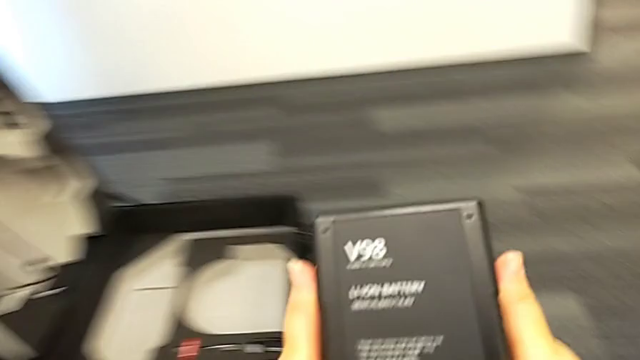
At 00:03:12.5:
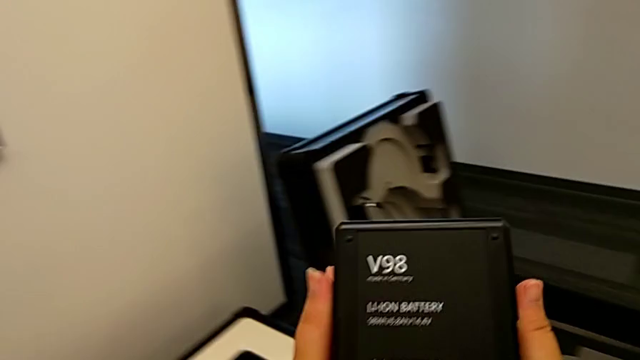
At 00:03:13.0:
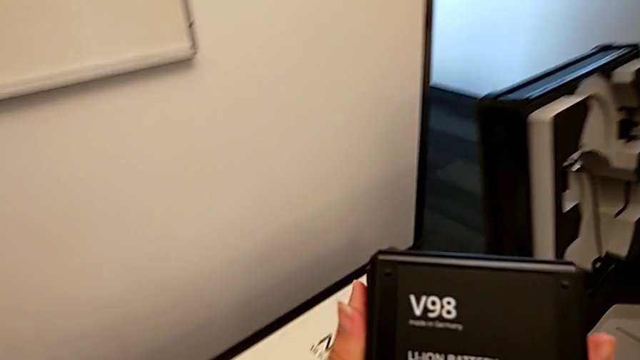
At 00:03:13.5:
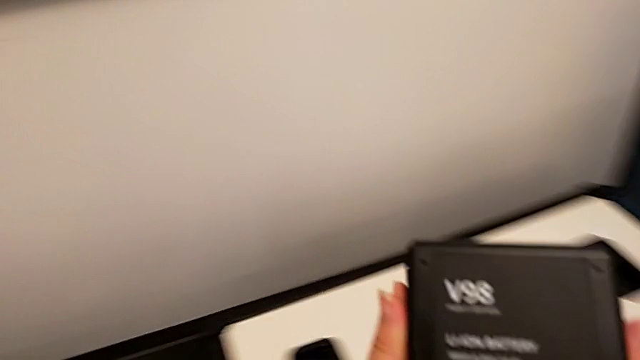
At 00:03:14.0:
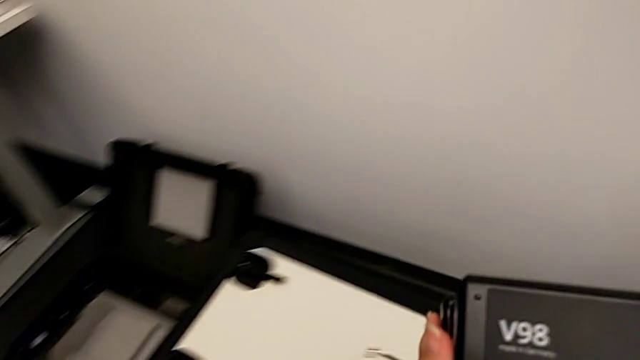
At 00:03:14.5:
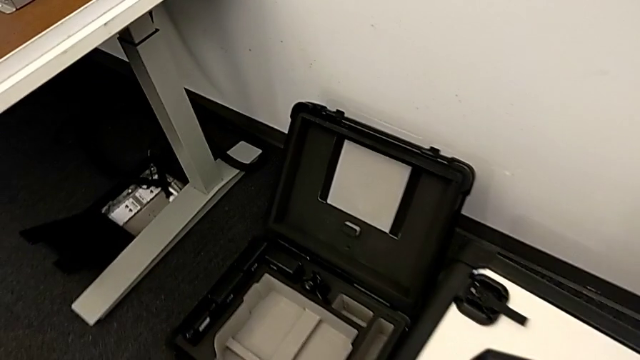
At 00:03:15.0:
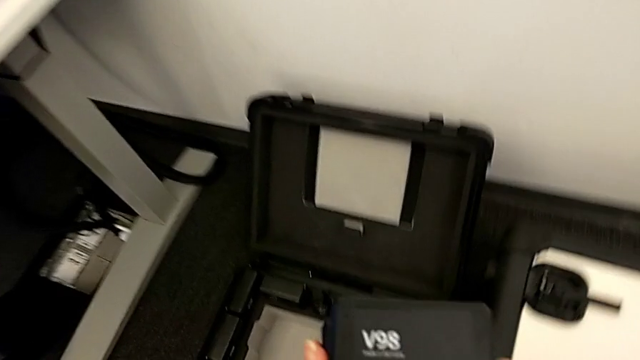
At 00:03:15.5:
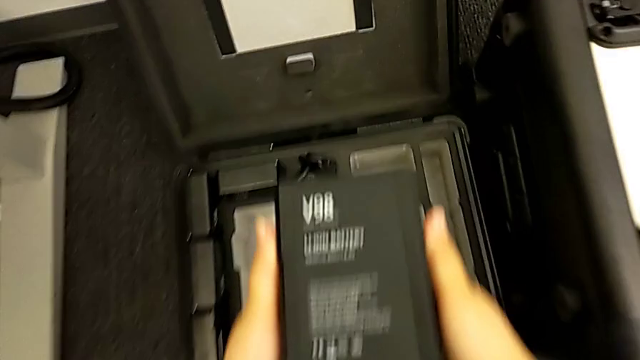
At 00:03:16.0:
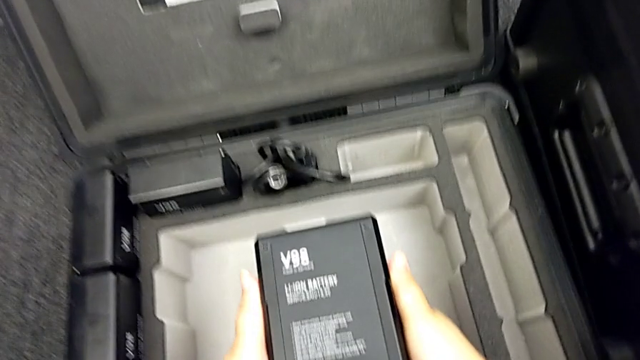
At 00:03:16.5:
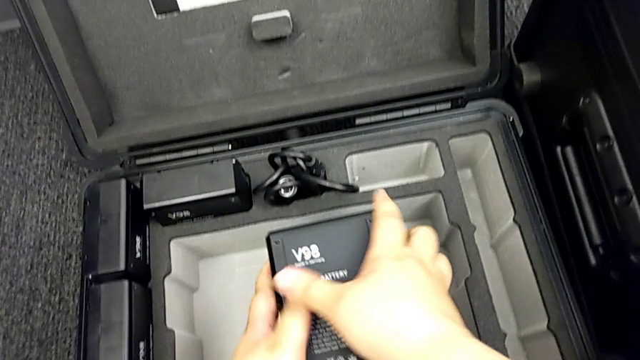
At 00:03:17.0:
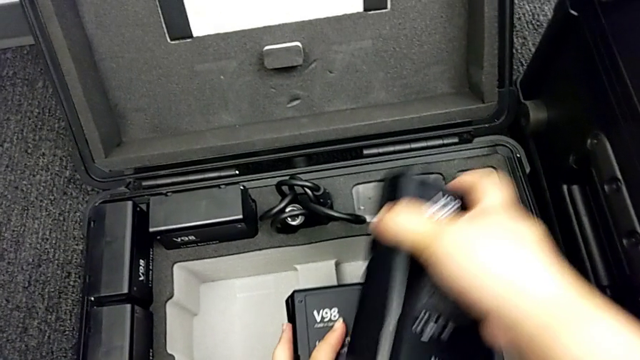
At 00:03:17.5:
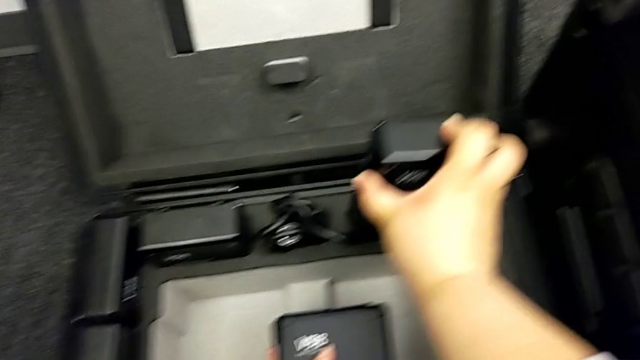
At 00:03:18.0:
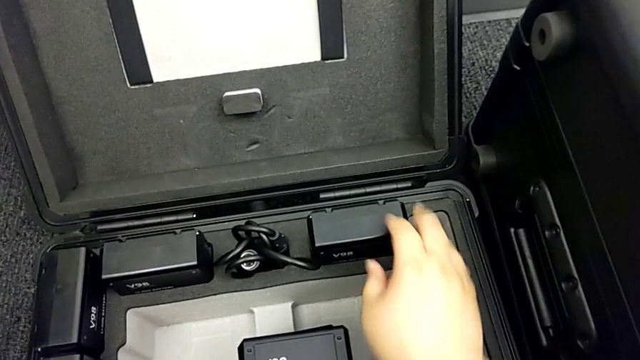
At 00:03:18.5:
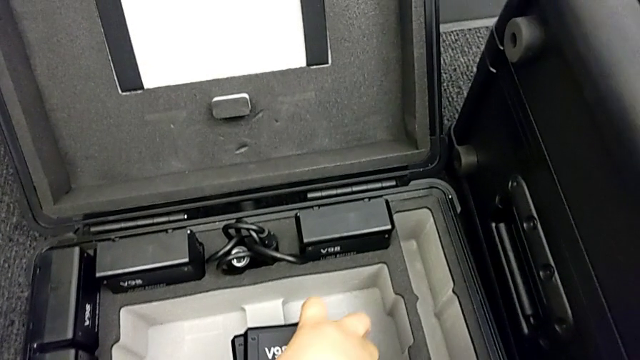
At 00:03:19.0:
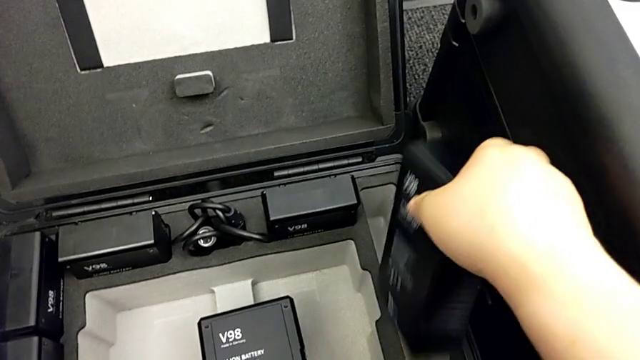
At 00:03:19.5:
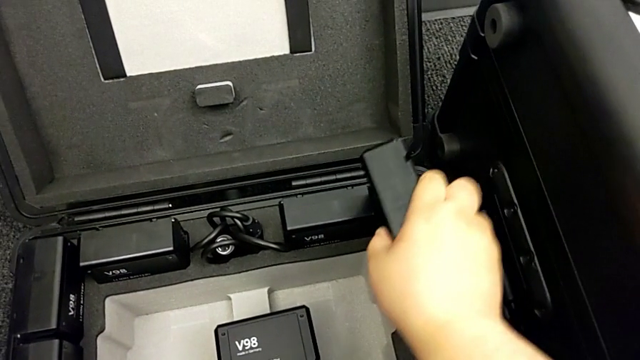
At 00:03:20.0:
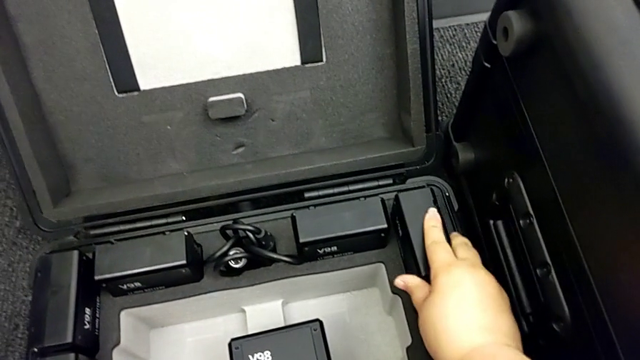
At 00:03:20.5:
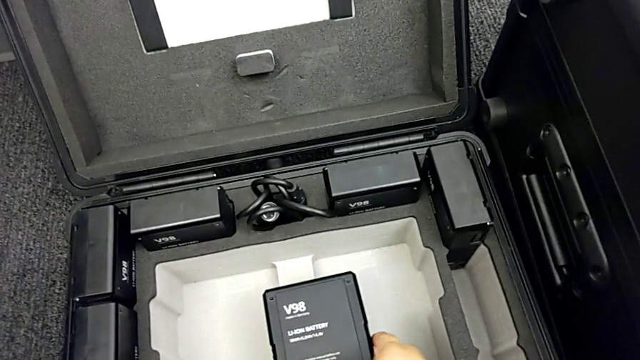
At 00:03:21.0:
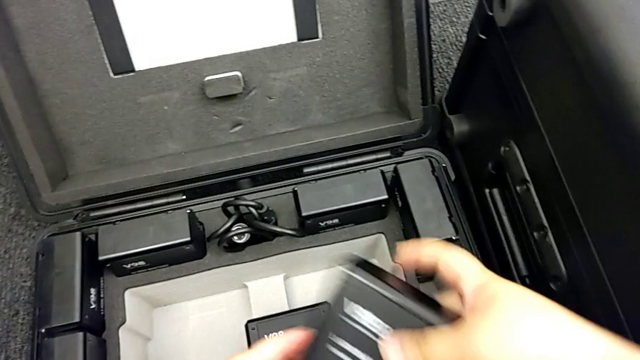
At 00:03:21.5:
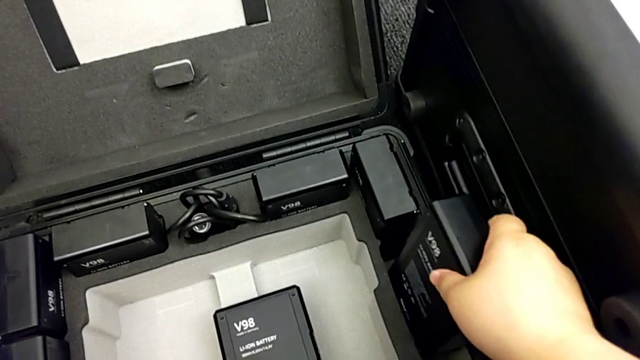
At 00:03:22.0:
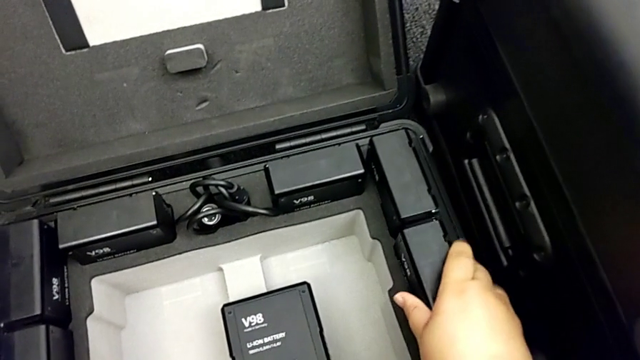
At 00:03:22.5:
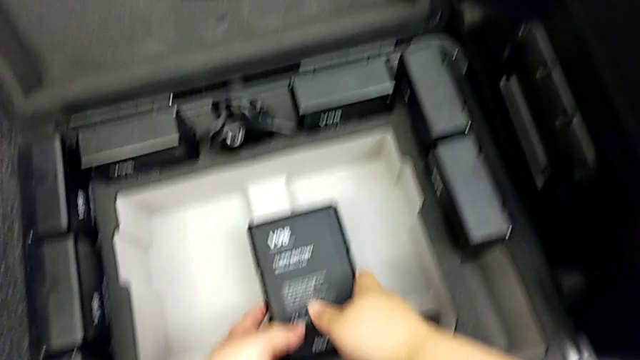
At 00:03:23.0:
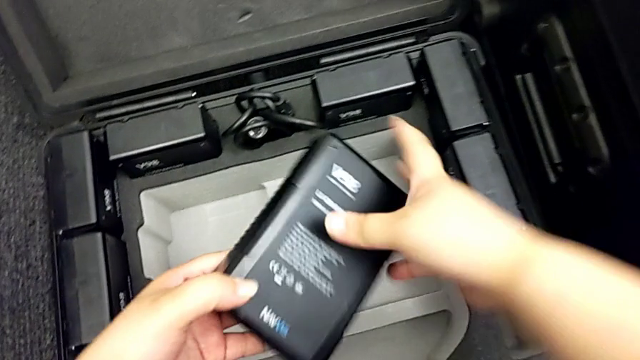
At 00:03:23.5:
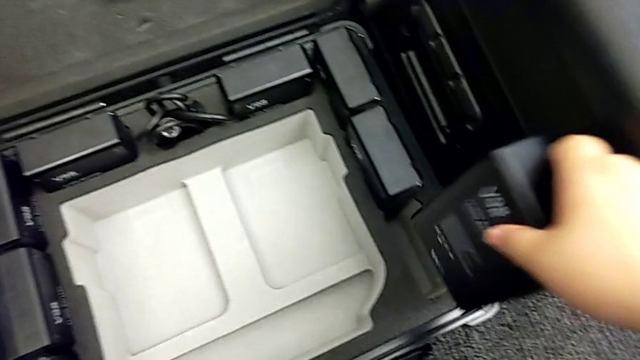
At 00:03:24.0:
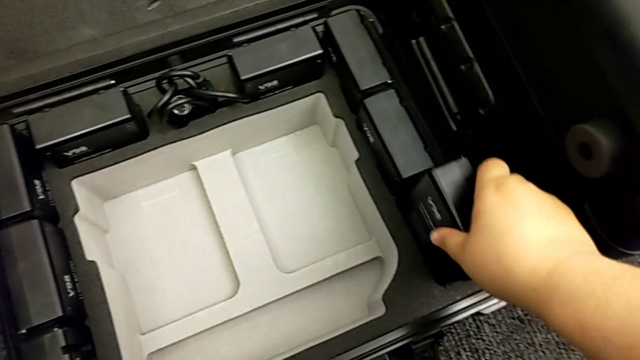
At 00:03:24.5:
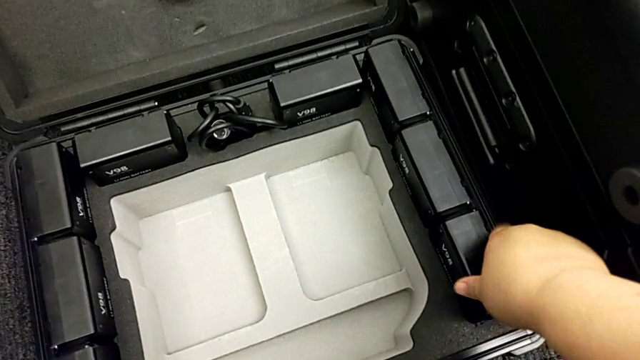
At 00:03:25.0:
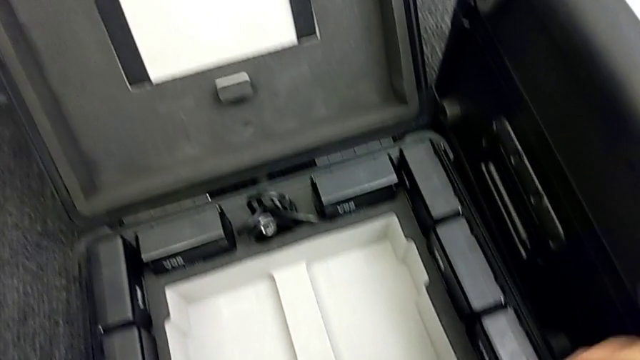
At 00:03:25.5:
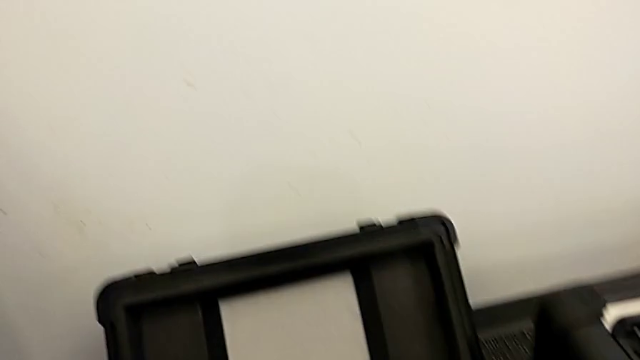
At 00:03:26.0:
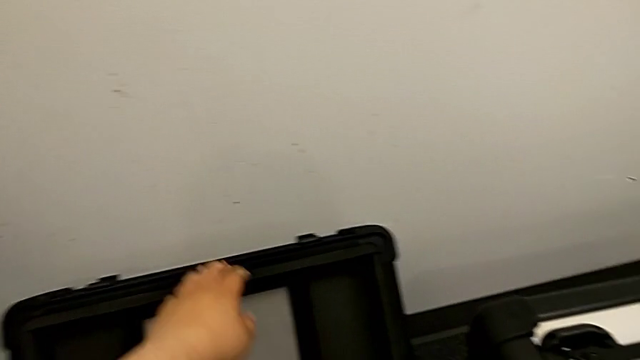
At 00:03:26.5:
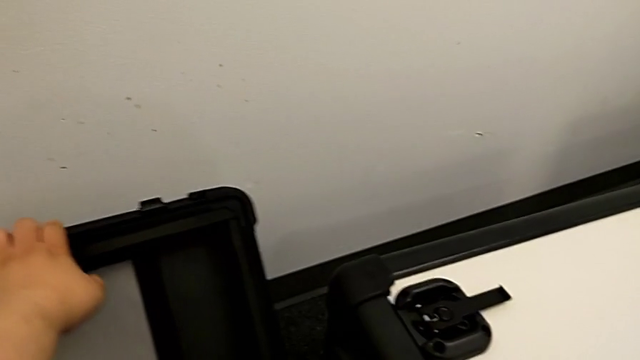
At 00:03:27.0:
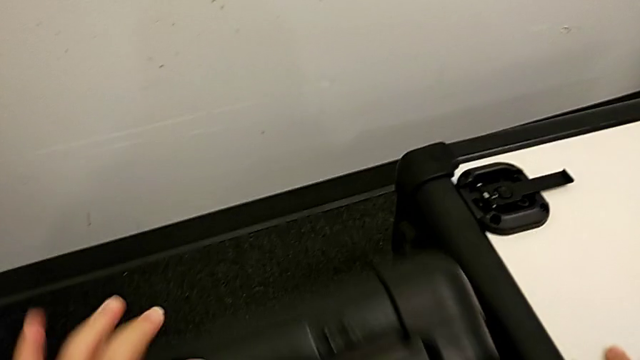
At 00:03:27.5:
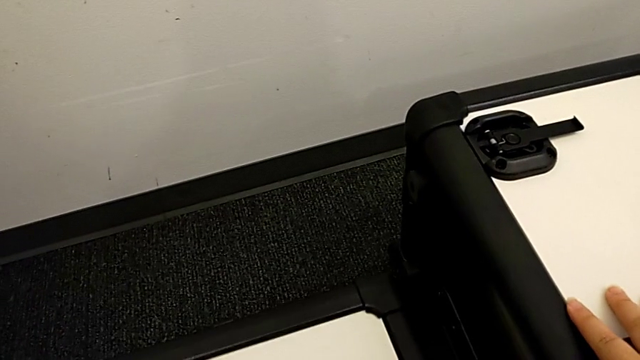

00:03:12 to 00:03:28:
The camera wearer inserts the batteries into the box. They place the battery.

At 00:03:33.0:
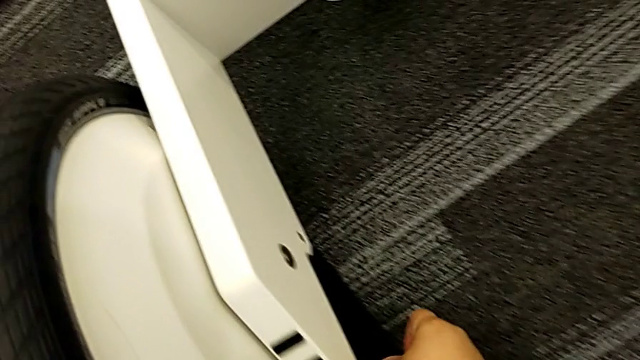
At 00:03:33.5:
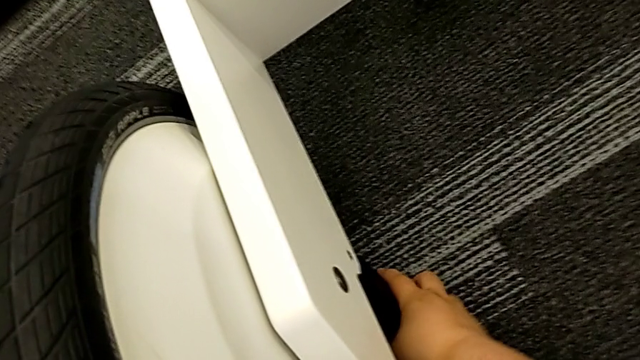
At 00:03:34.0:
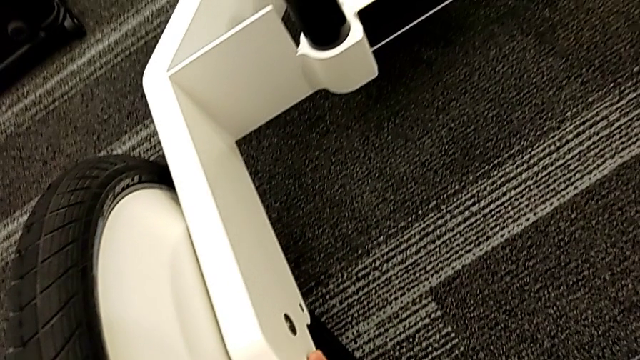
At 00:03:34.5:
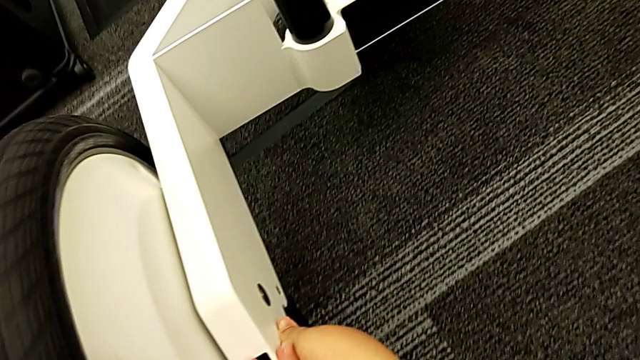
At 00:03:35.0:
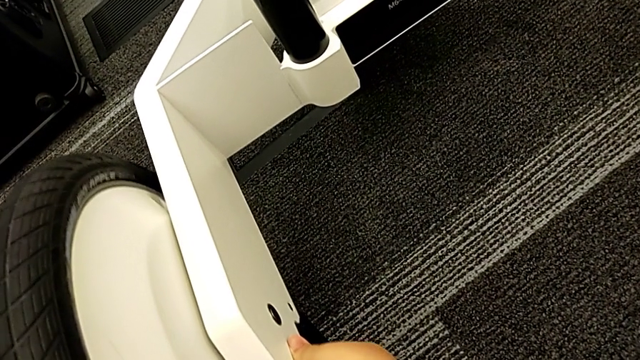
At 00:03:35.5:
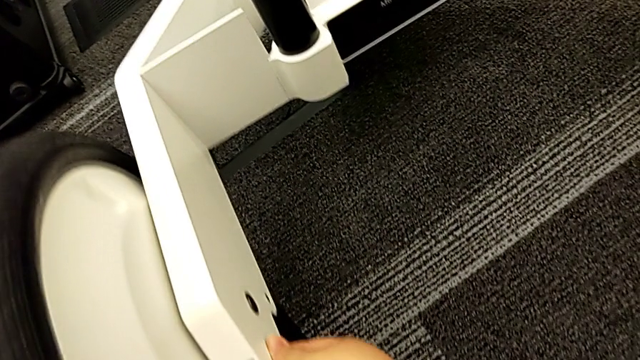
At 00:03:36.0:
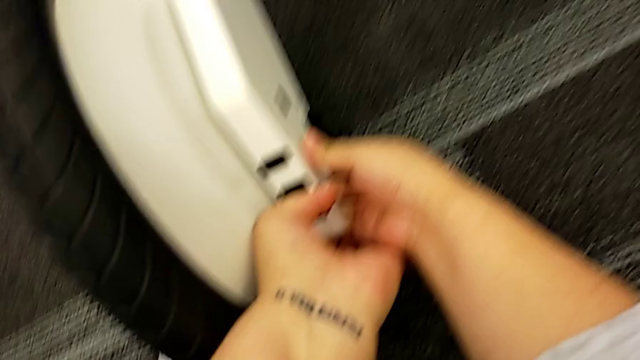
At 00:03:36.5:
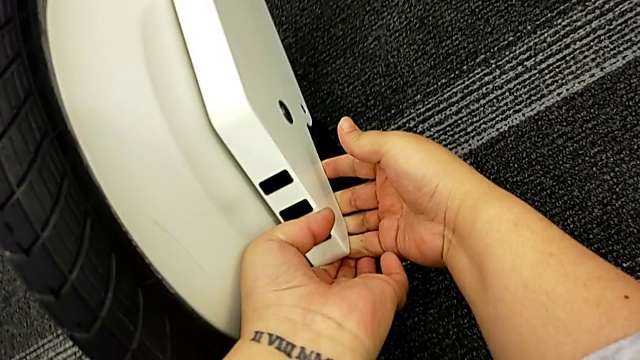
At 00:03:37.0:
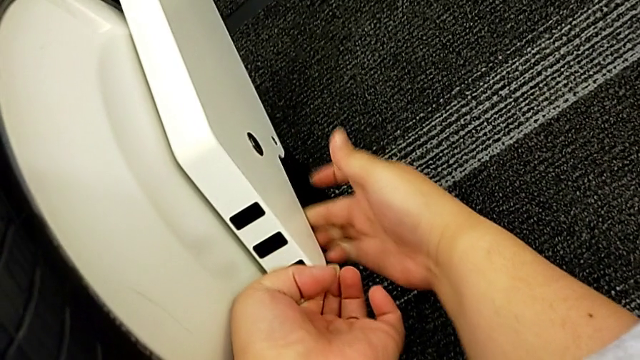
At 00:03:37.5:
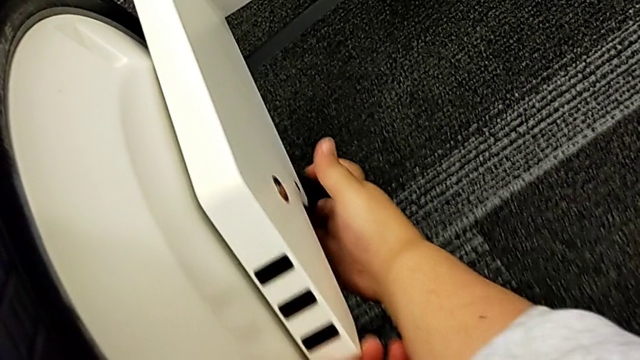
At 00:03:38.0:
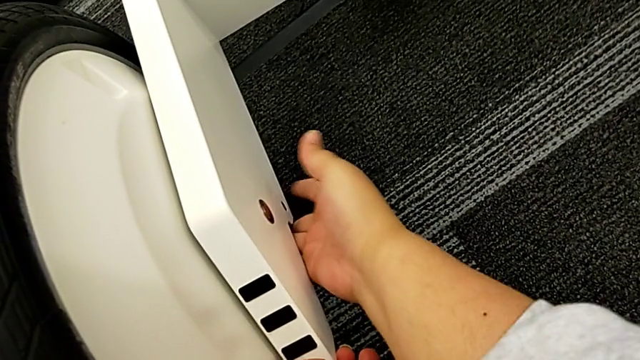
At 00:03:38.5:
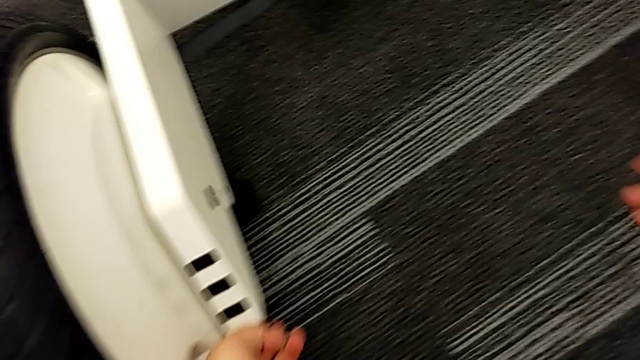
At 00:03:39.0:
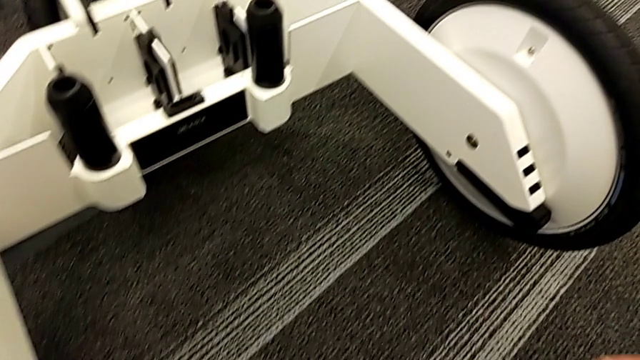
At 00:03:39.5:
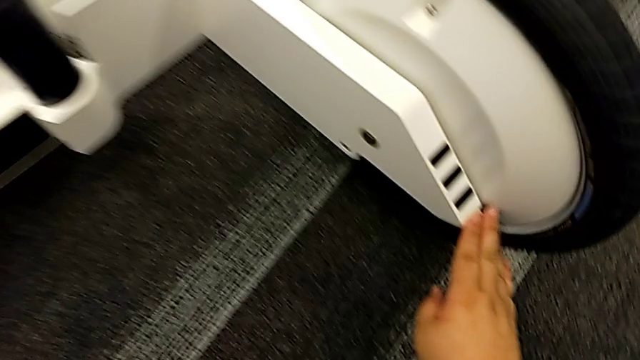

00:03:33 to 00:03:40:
The camera wearer is disassembling the kickstand. They open the kickstand.
